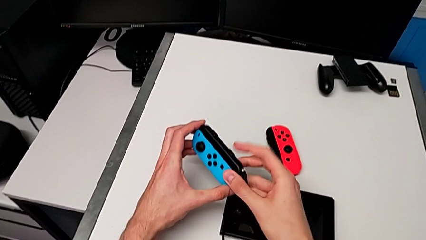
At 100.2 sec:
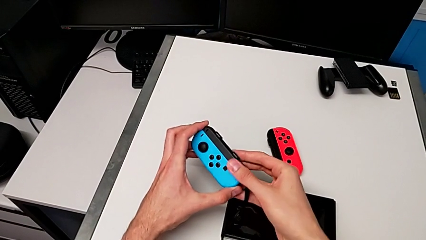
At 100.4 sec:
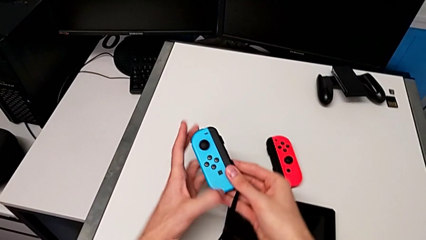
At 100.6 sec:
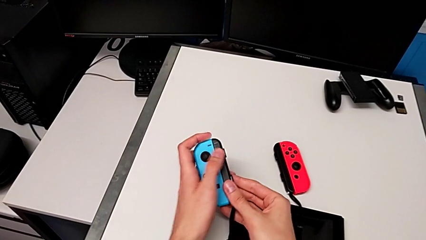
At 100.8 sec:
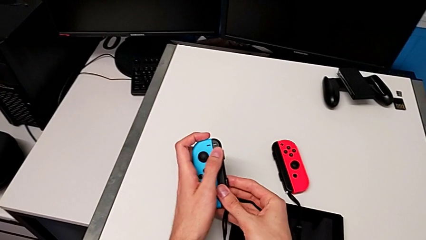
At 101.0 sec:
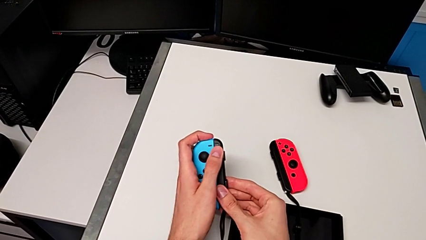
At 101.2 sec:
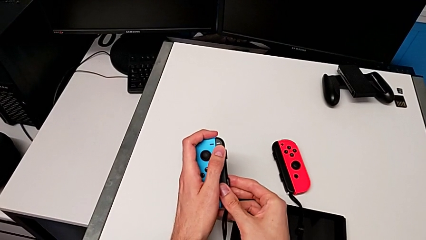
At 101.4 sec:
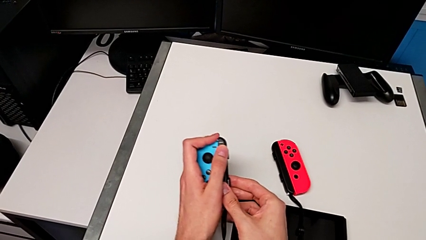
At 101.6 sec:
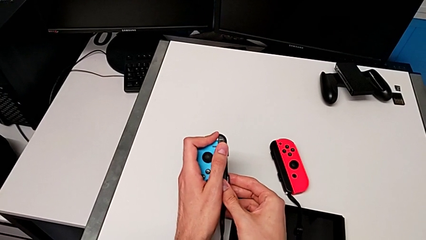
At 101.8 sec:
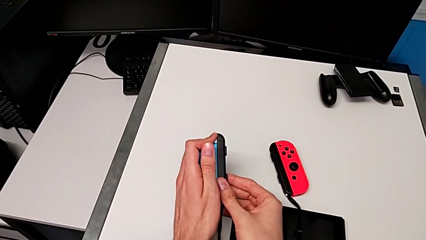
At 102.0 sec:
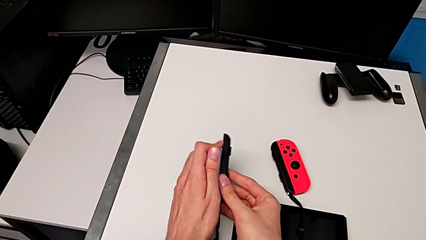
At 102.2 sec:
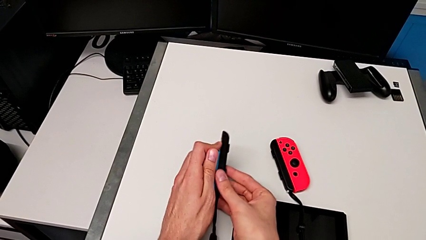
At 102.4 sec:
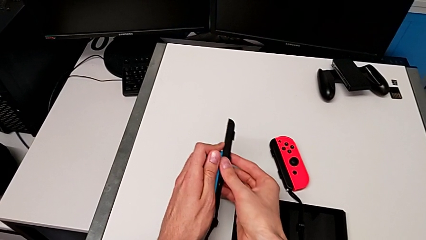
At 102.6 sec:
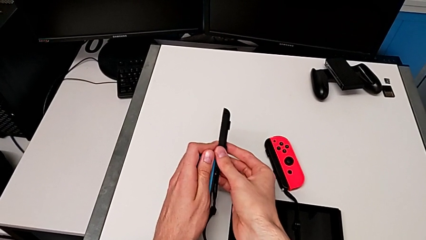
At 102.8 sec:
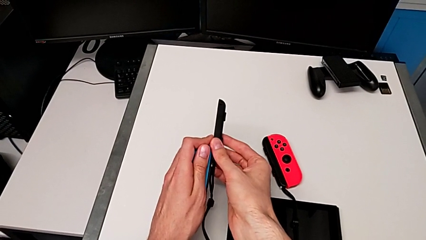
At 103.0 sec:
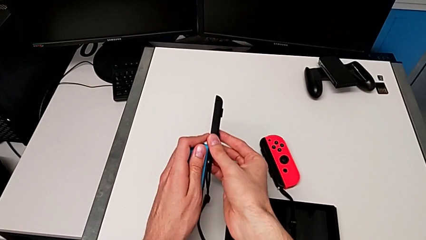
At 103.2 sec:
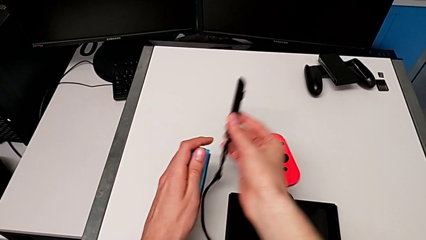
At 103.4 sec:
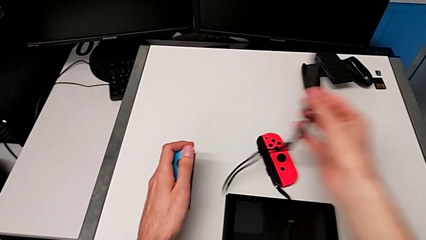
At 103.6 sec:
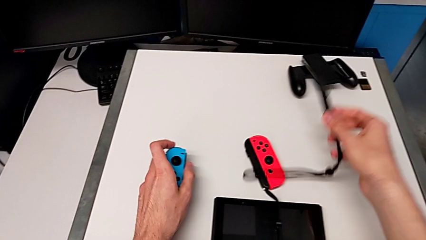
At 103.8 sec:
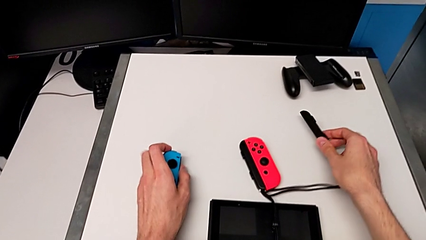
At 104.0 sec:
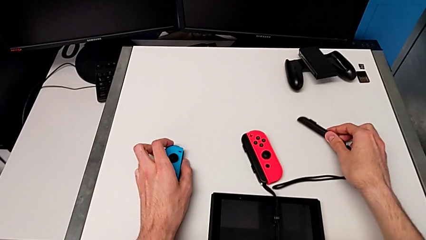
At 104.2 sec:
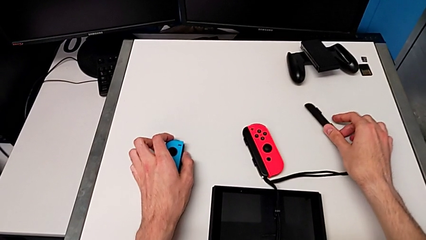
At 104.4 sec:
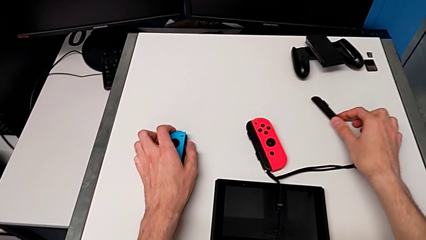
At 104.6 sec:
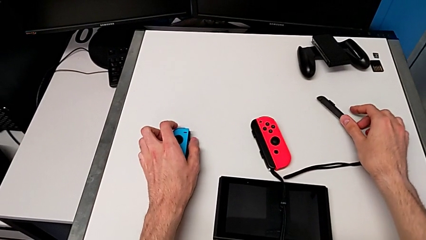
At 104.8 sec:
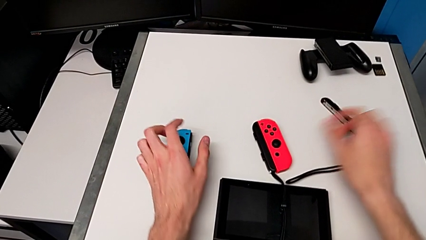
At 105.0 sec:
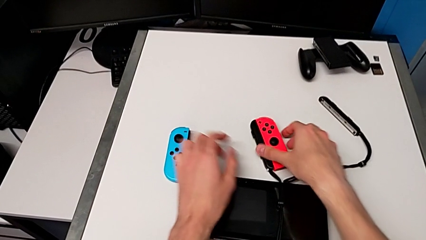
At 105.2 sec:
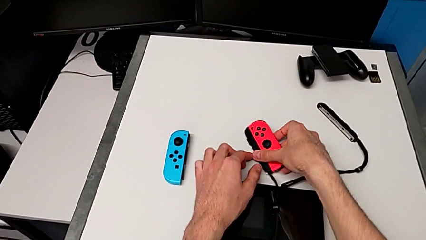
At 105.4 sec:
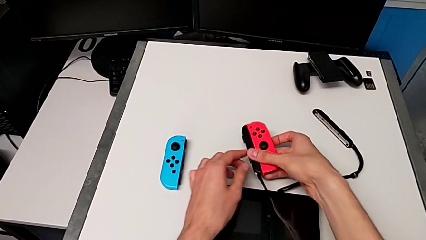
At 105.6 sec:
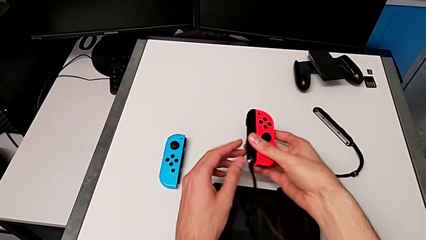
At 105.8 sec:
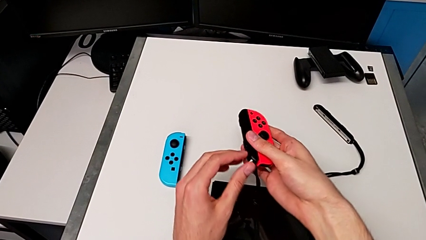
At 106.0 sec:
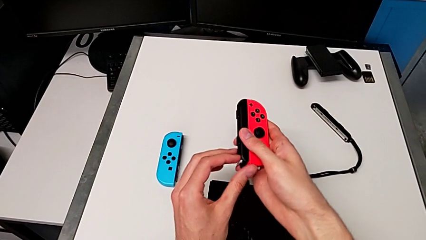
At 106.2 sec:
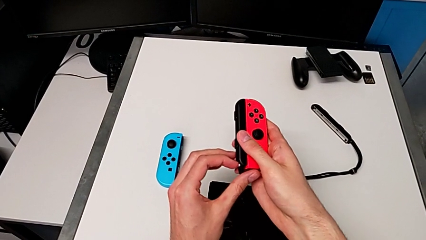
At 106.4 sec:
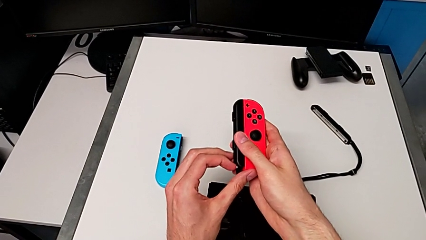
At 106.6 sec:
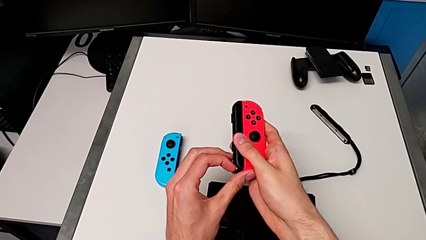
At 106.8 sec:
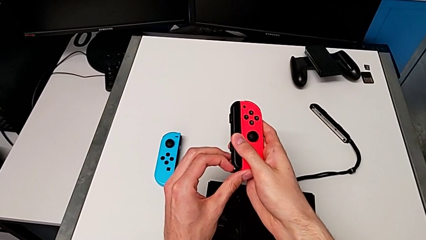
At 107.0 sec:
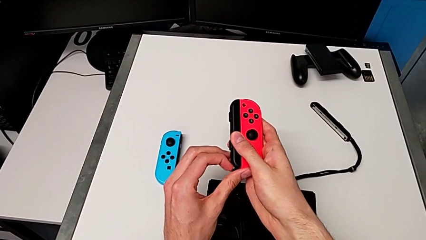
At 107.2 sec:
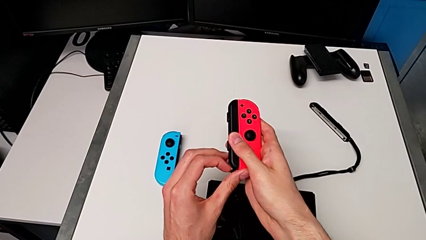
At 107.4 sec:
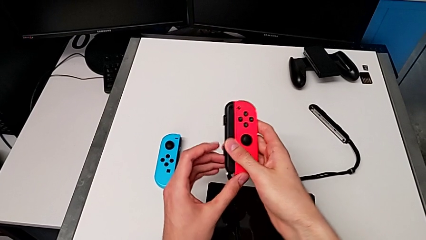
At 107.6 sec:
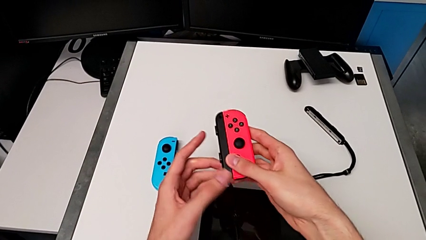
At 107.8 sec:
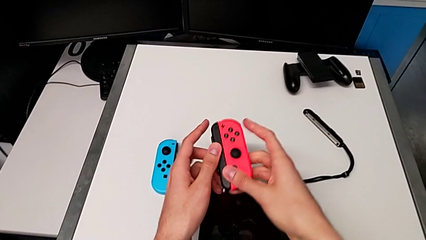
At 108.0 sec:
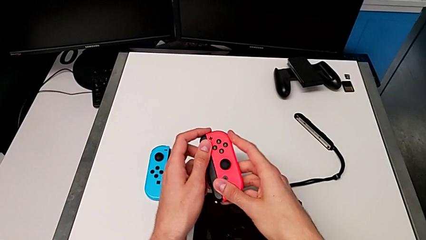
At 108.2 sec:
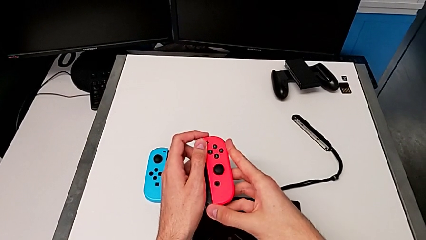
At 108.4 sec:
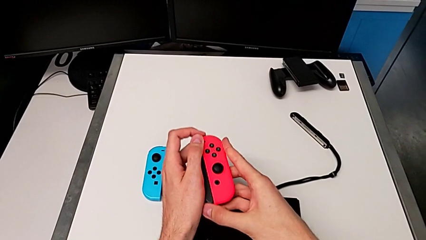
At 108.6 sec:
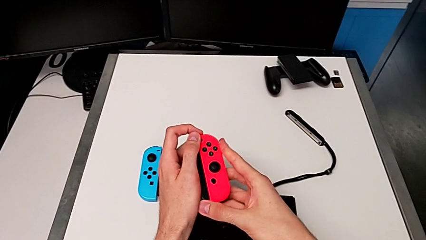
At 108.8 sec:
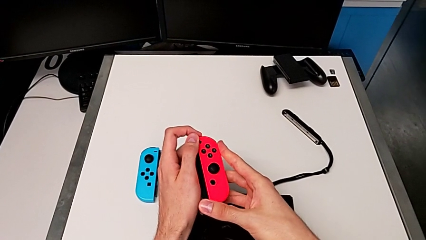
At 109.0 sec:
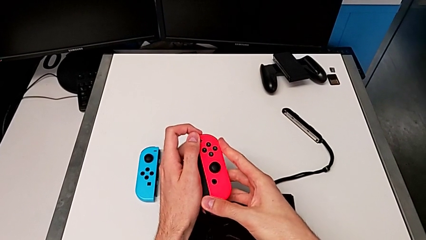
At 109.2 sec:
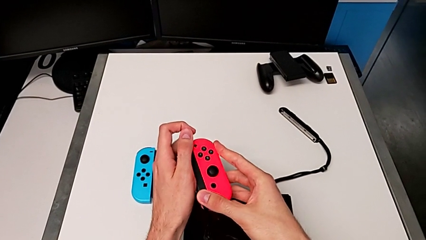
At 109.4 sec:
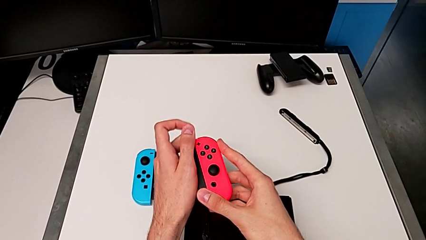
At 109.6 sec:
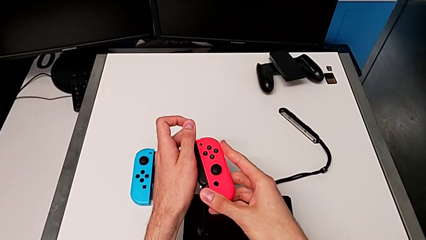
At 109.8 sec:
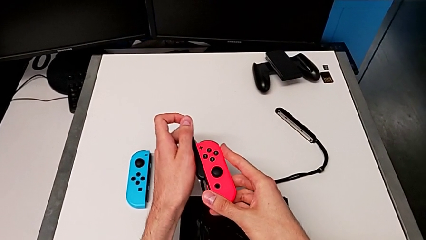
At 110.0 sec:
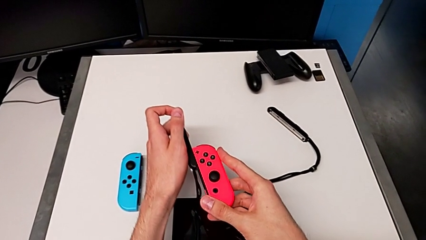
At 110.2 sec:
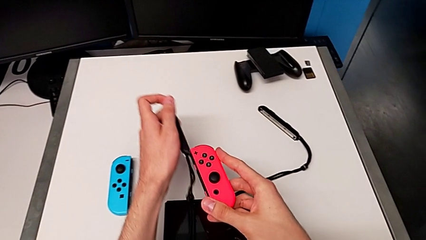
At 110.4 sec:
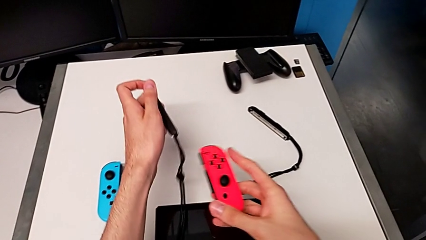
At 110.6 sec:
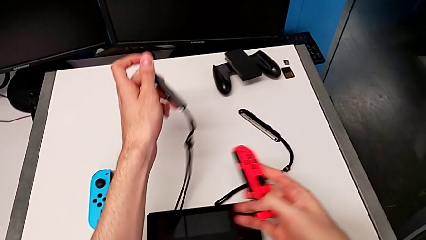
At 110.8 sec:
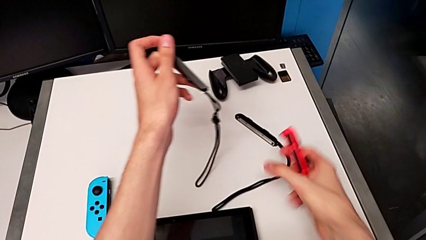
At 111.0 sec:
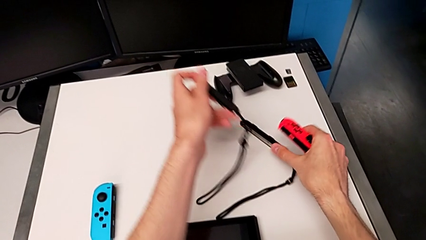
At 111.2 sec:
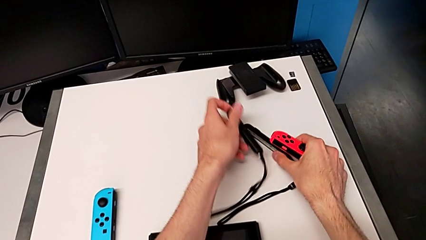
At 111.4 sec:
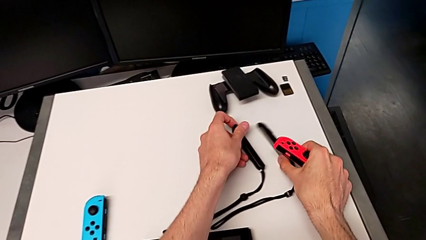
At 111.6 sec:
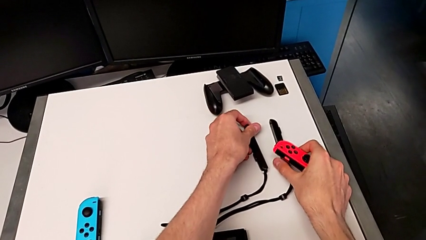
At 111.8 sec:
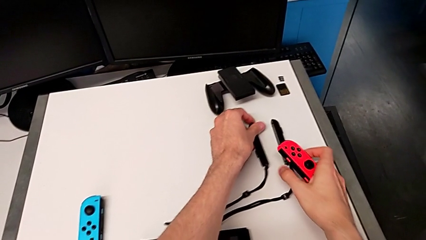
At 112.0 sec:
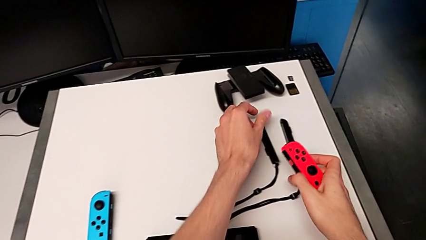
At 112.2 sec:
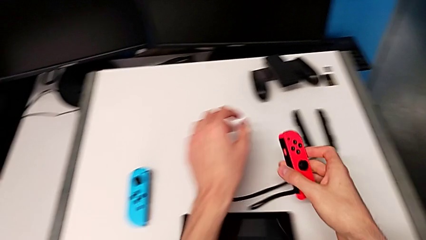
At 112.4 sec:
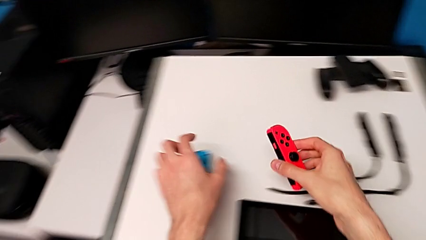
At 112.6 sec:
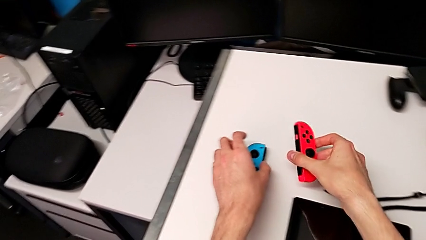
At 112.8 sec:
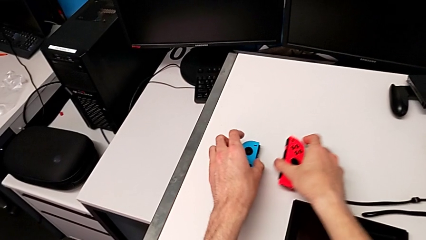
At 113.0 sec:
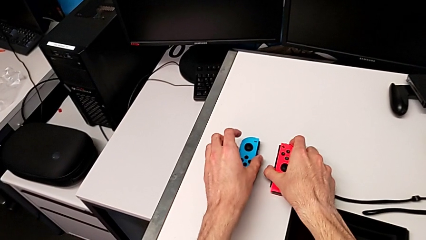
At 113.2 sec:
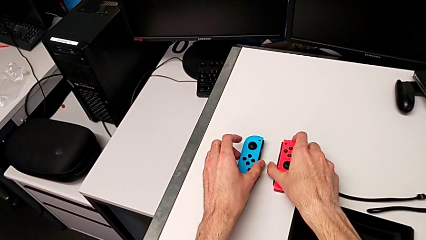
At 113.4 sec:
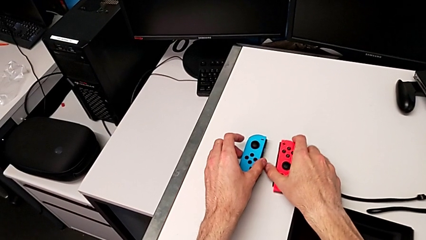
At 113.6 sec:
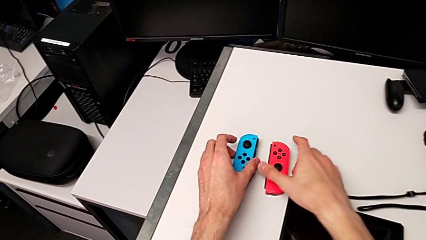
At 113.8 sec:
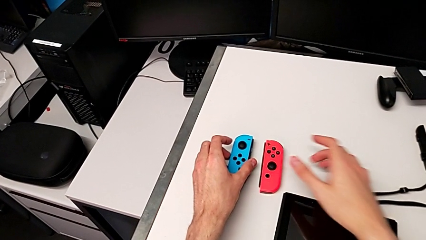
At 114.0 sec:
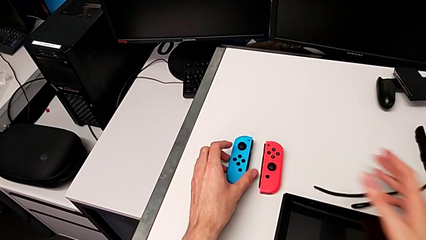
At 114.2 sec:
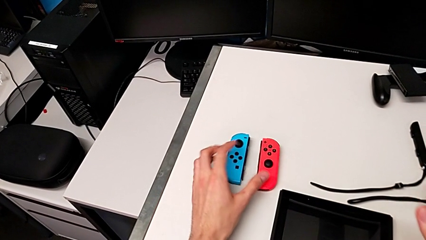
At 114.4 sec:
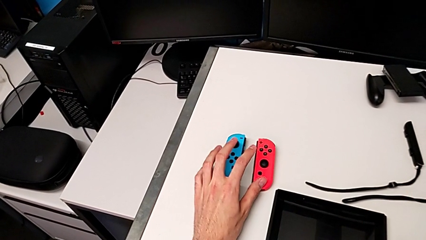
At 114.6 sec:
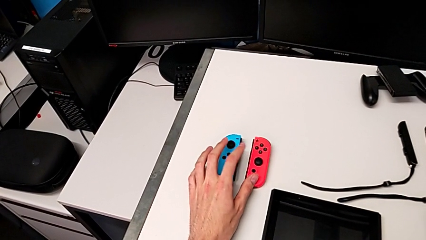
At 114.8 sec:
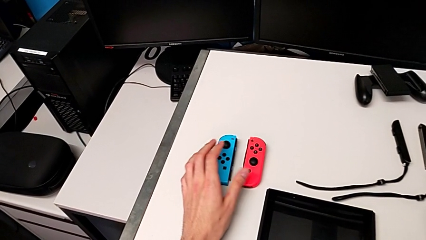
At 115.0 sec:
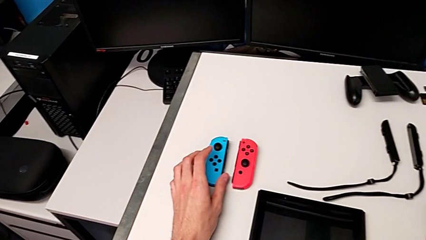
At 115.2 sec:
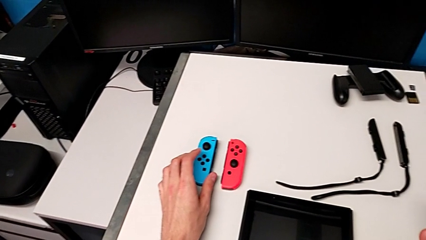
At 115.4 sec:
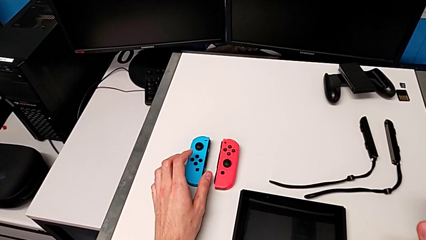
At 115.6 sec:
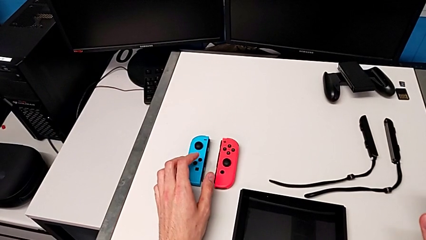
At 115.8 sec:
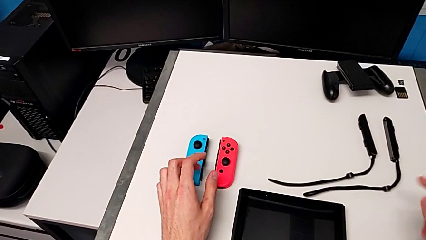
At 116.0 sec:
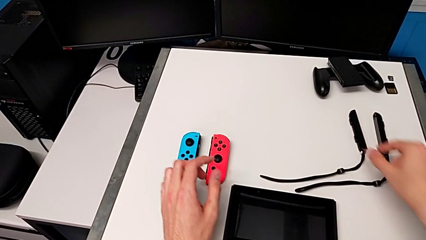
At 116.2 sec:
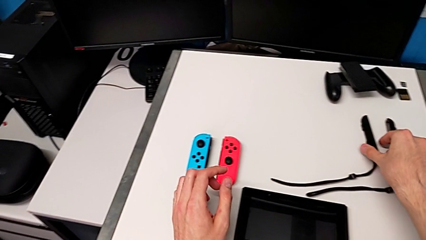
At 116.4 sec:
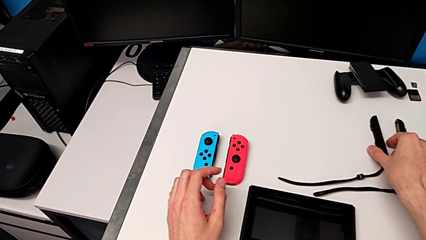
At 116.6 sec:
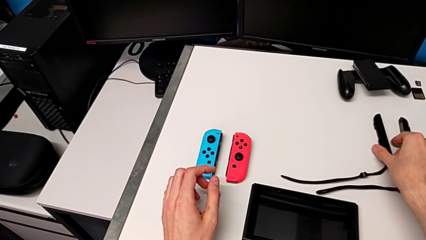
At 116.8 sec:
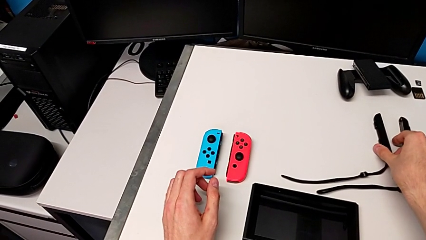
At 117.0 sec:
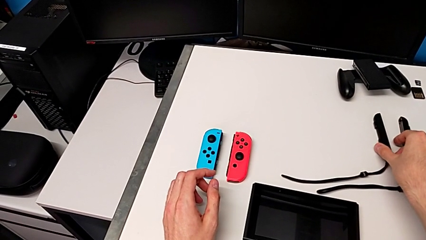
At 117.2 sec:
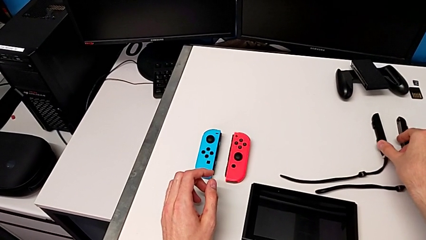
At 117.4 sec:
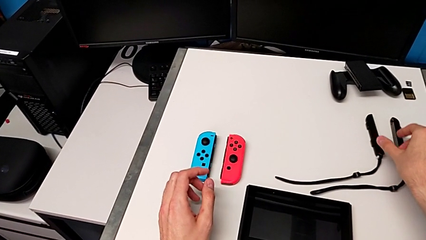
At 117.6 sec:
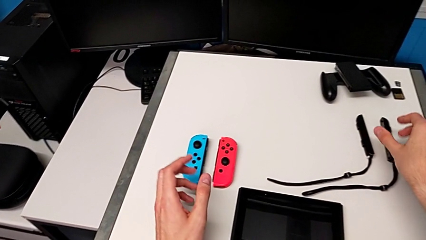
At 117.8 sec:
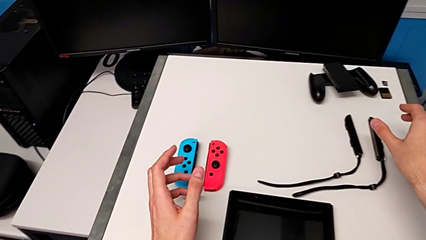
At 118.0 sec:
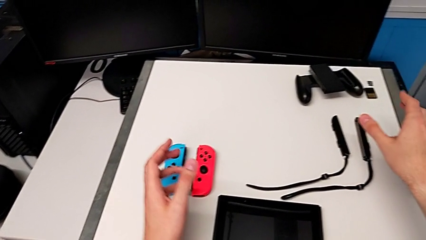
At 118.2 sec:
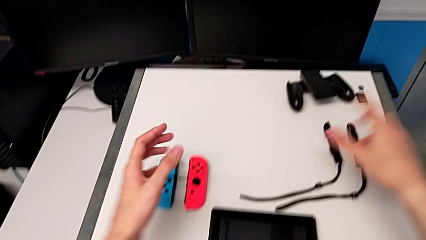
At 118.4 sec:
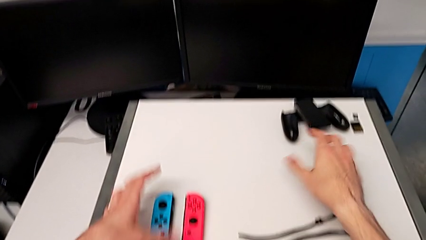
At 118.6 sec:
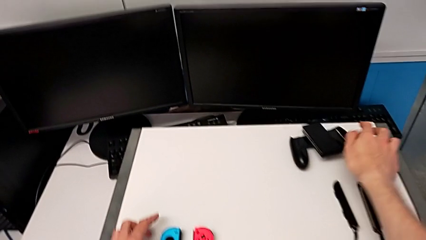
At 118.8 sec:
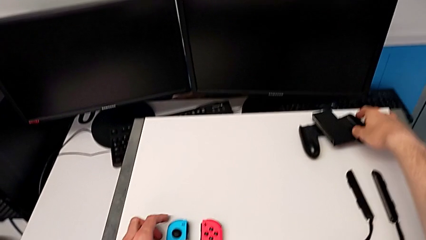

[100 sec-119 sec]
The camera wearer is changing from the Joy-Con strap to the Joy-Con comfort grip. They withdraw the Joy-Con strap, drop the left Joy-Con controller, drop the Joy-Con strap, pull the Joy-Con strap lock, withdraw the Joy-Con strap, drop it and place the right Joy-Con controller.
